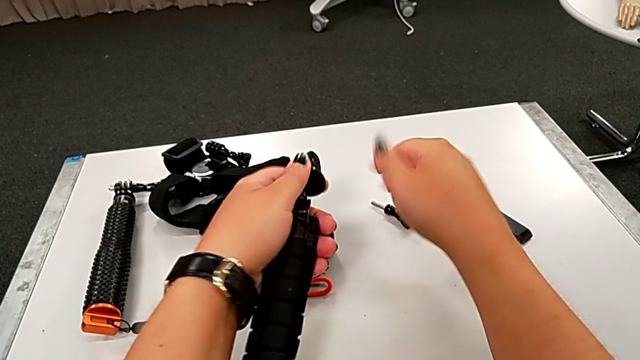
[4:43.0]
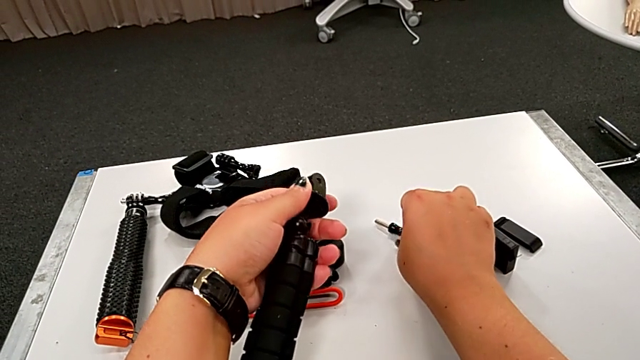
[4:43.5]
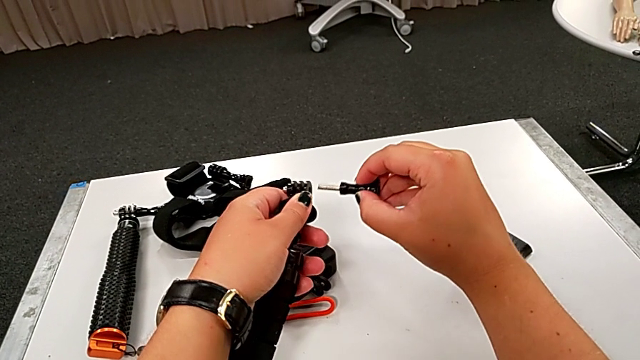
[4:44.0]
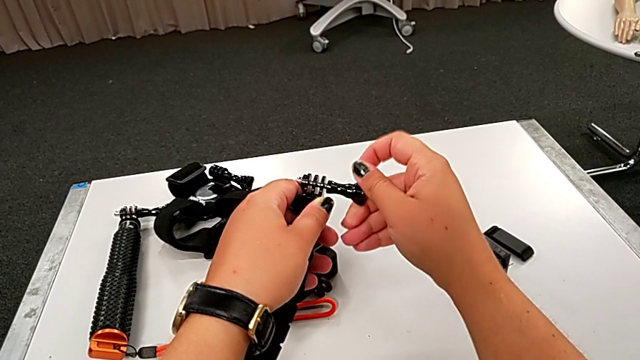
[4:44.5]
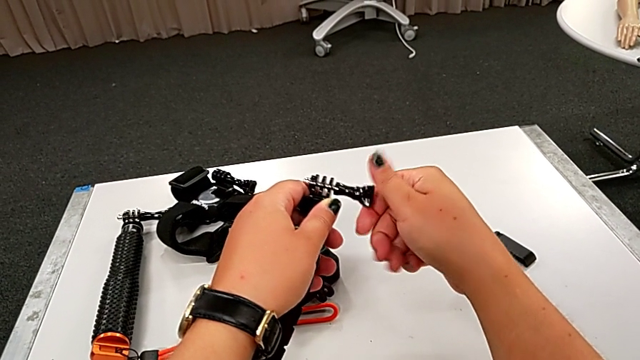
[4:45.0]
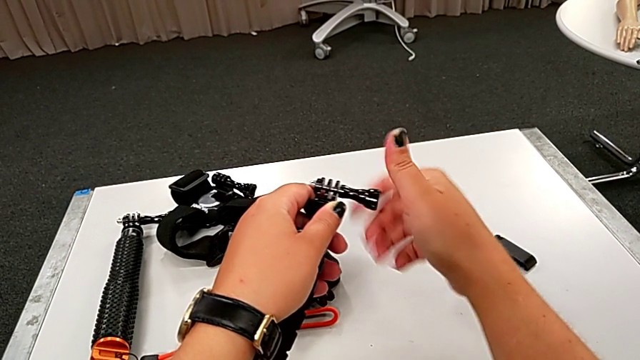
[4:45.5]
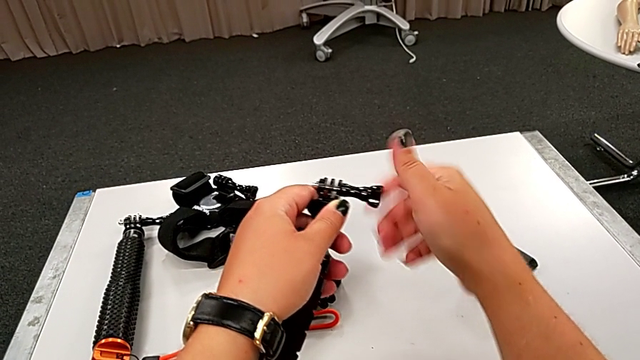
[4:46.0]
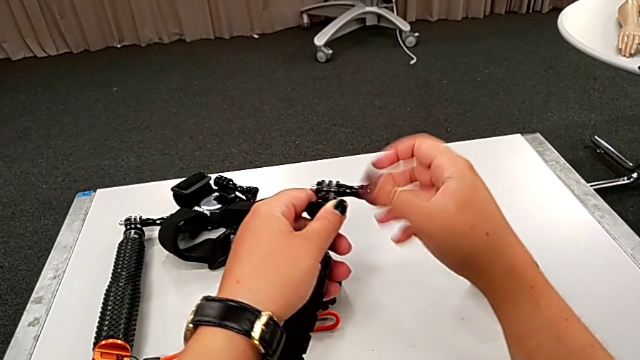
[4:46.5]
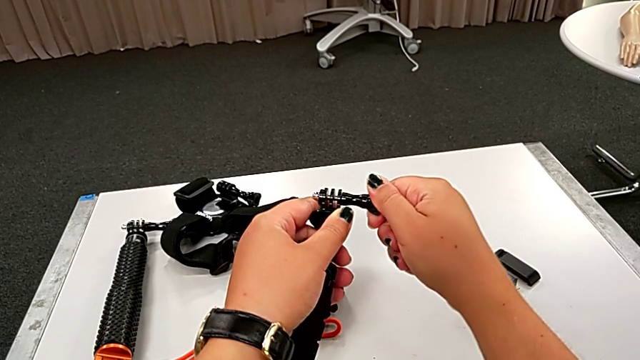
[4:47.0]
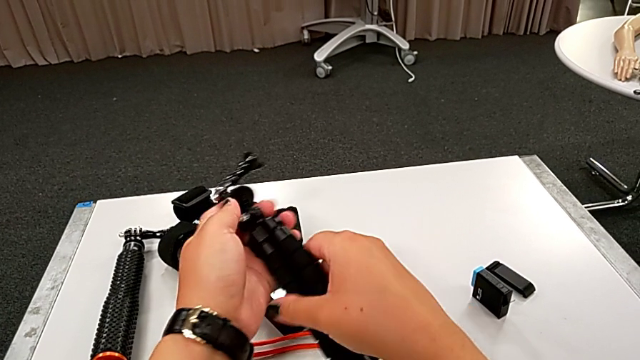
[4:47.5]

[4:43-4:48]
The camera wearer is disassembling the GoPro from the tripod. They screw the black screw.
